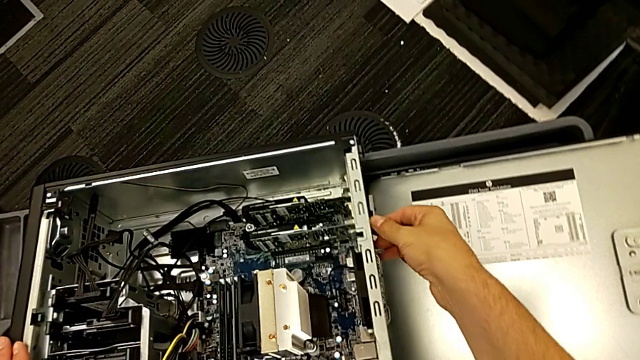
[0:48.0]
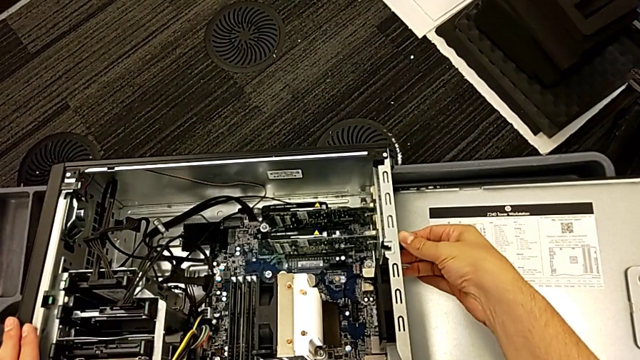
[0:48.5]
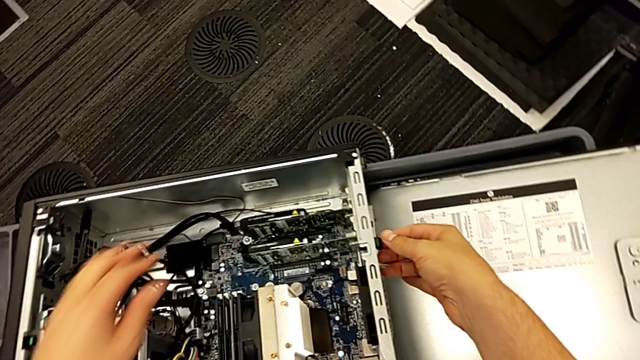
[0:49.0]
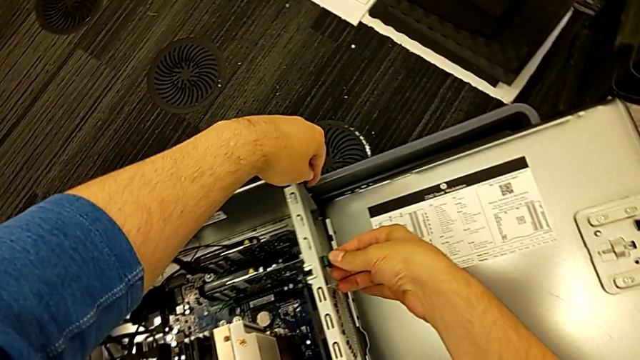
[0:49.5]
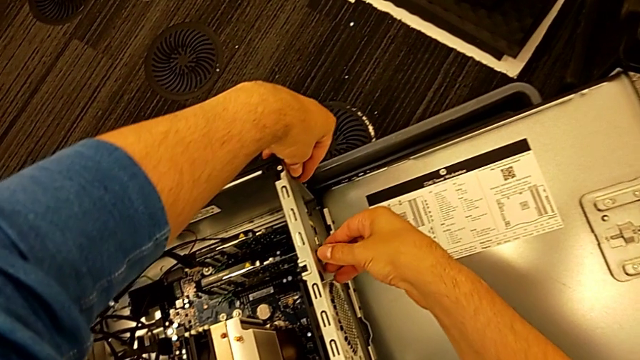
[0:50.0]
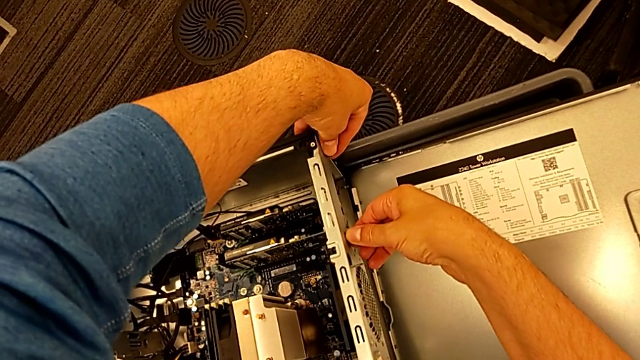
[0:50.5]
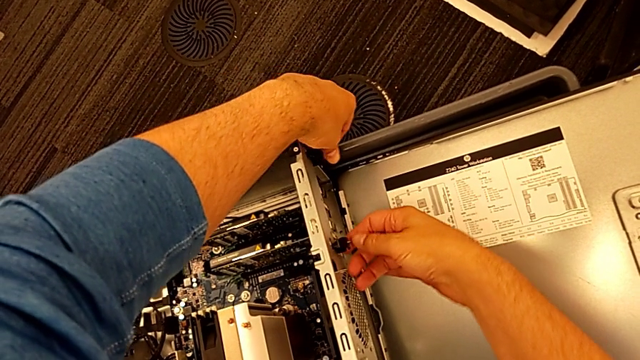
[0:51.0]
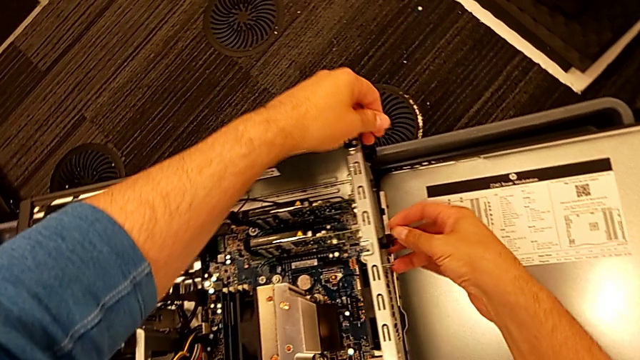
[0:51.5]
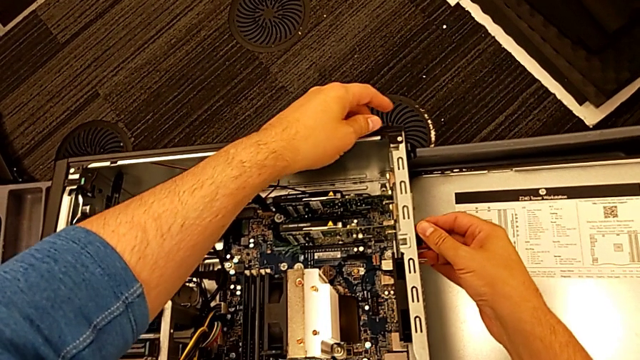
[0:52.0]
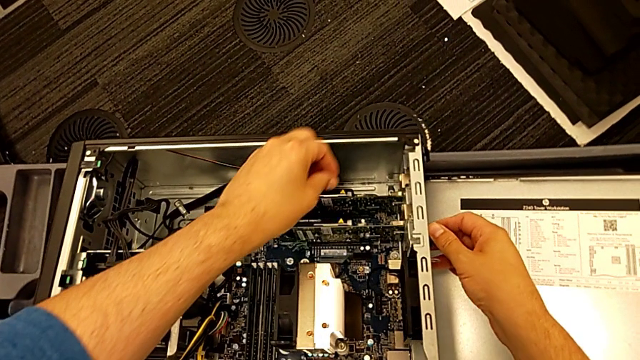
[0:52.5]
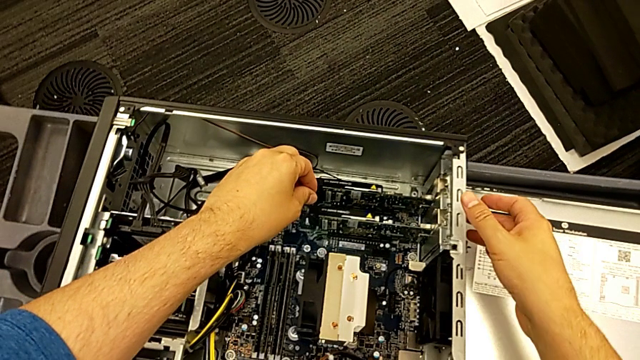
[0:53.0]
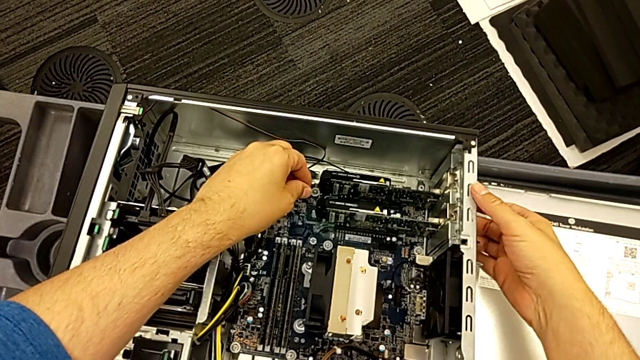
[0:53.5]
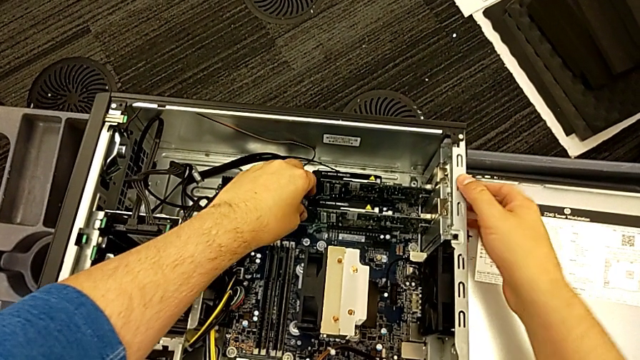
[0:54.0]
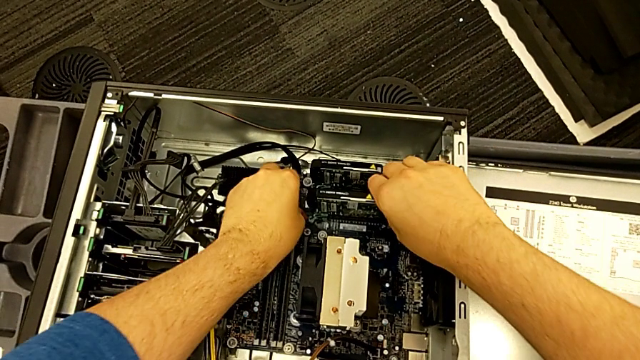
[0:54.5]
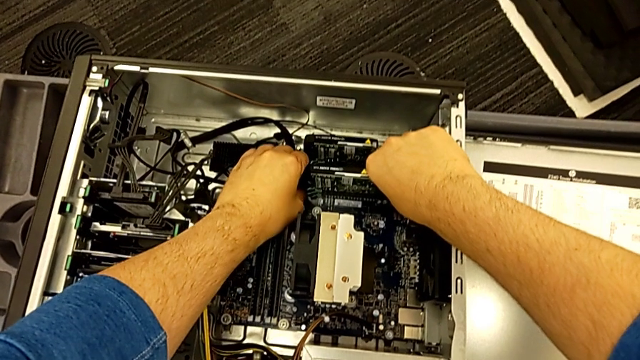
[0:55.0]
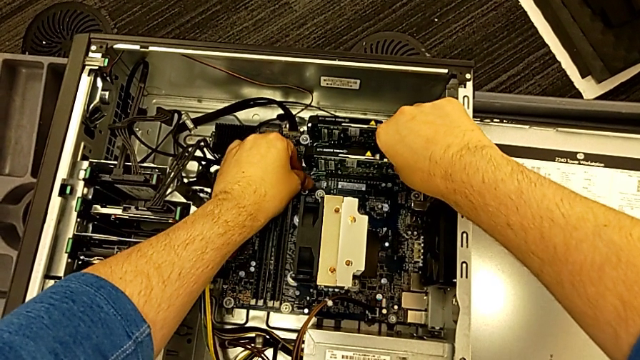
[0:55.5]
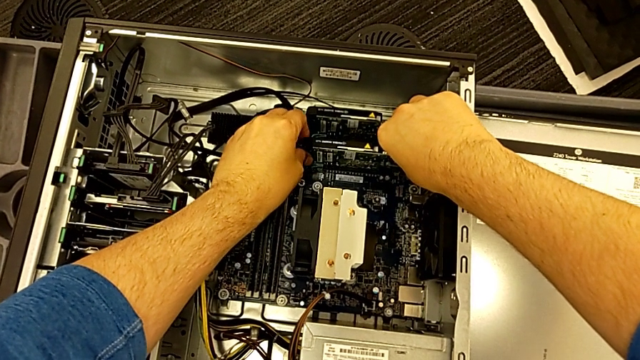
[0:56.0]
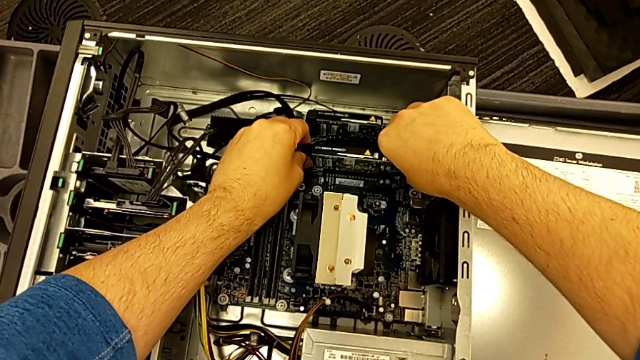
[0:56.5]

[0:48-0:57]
The camera wearer is detaching the first graphic card from the computer tower. They grab the computer tab, push it and grab the first graphic card.

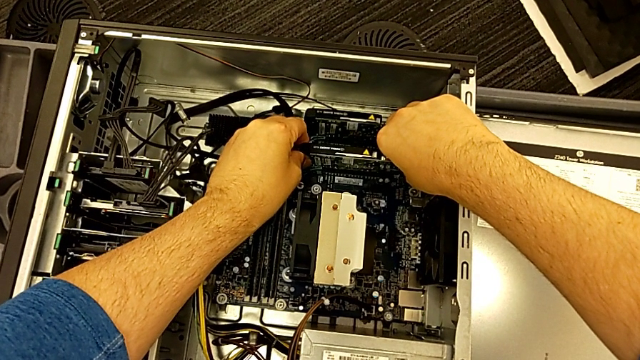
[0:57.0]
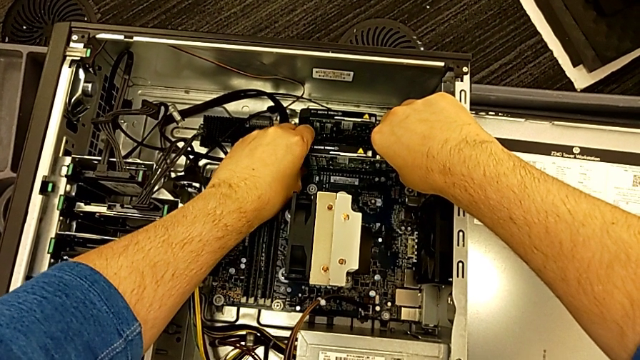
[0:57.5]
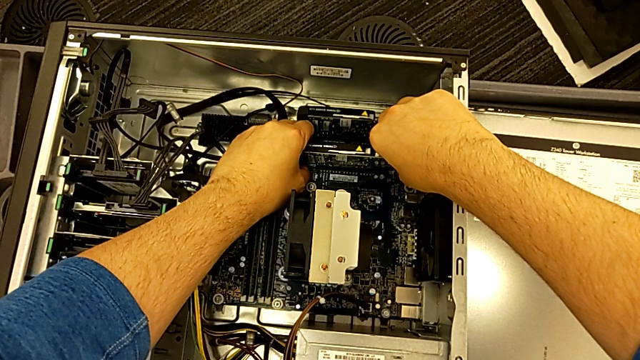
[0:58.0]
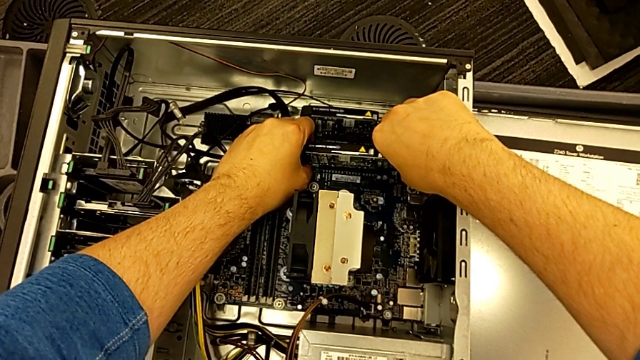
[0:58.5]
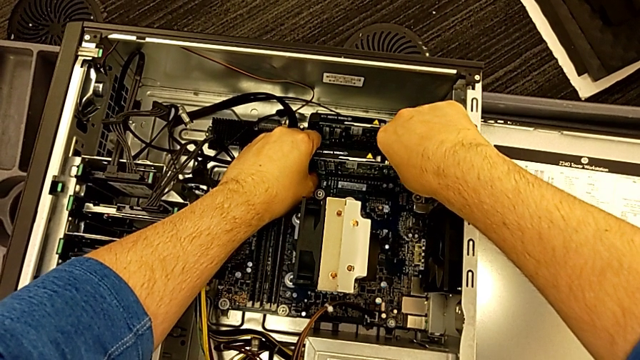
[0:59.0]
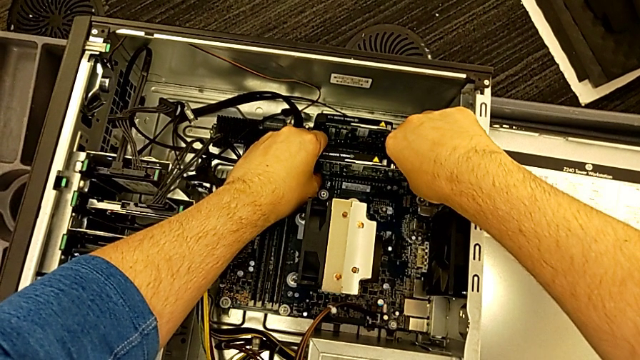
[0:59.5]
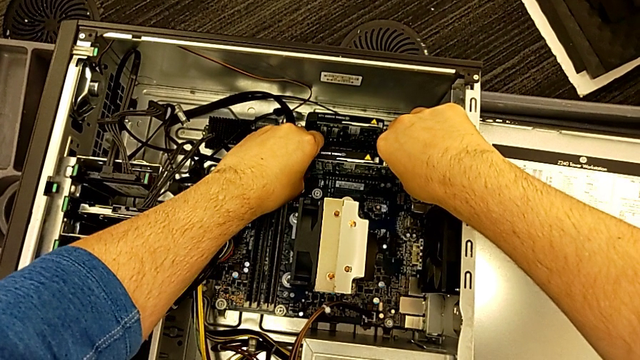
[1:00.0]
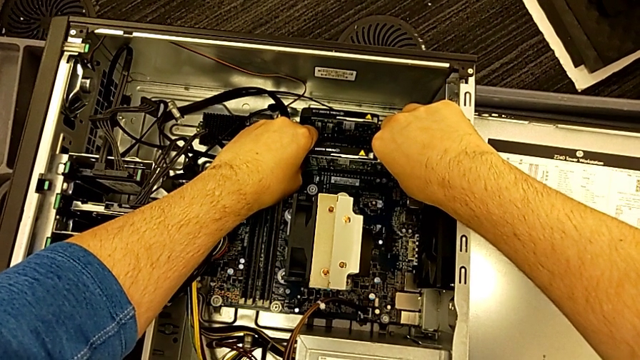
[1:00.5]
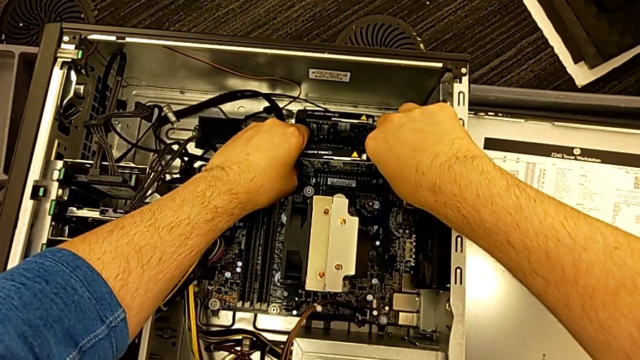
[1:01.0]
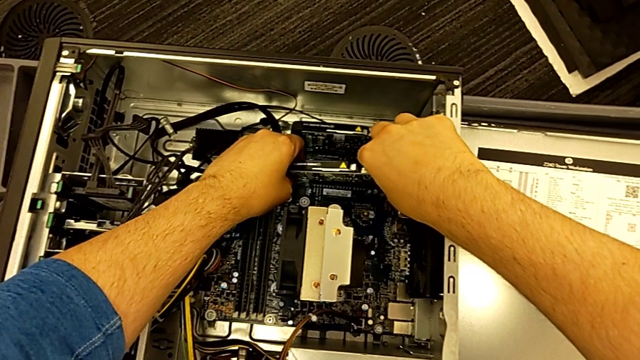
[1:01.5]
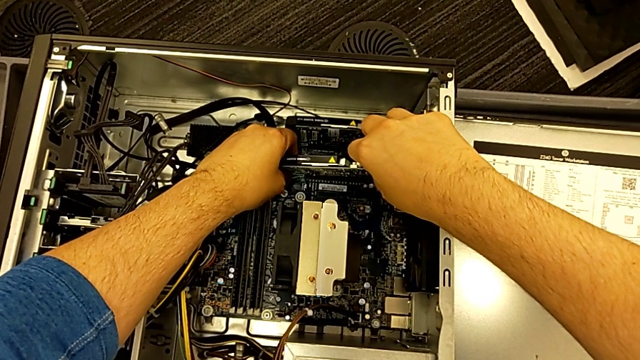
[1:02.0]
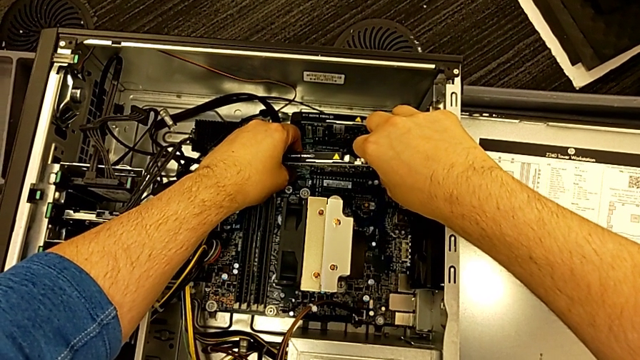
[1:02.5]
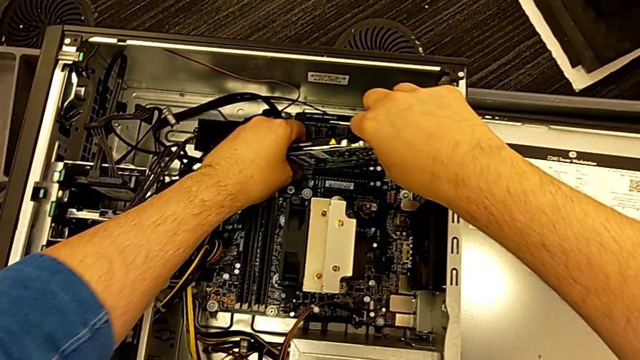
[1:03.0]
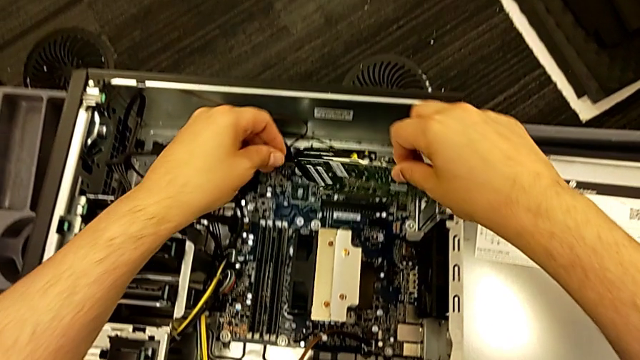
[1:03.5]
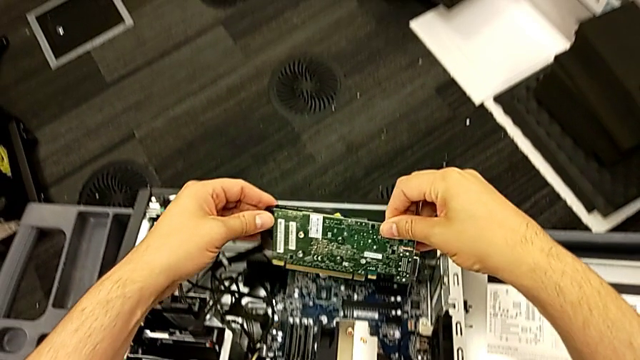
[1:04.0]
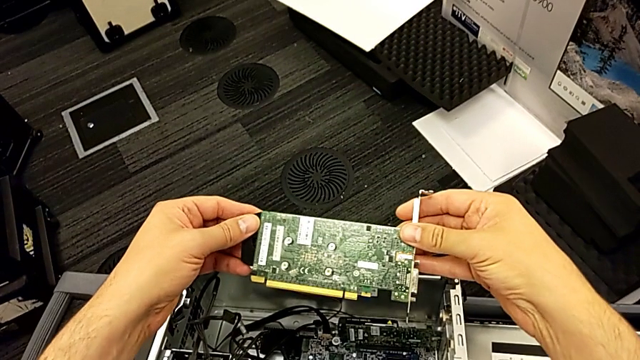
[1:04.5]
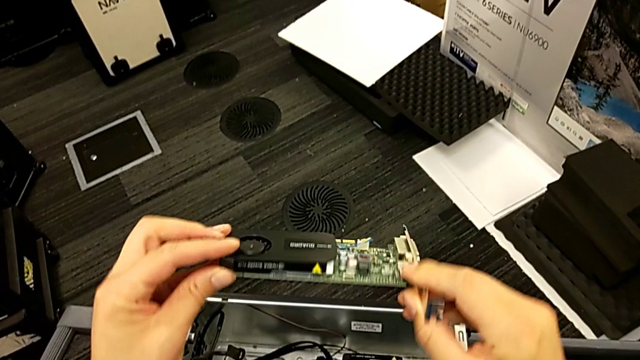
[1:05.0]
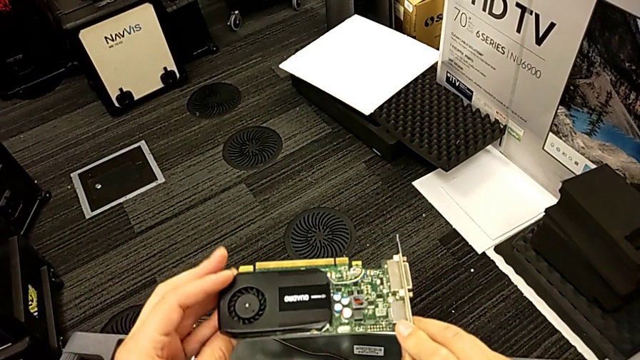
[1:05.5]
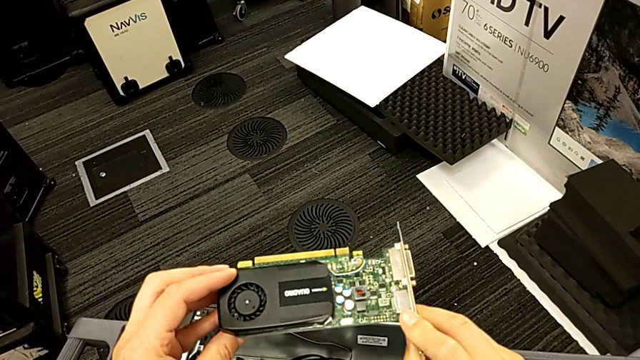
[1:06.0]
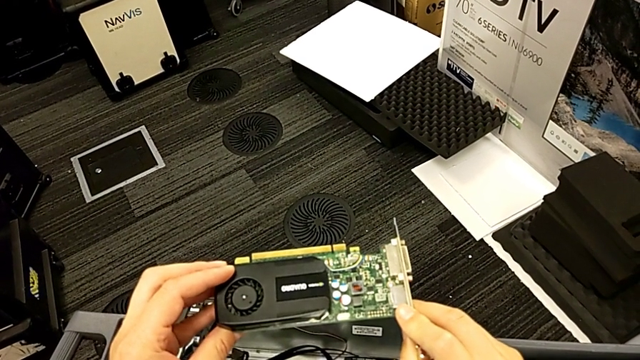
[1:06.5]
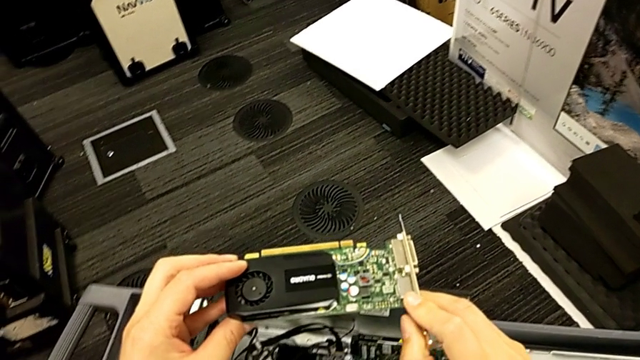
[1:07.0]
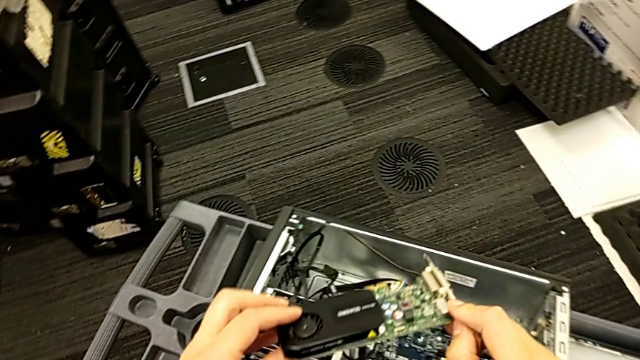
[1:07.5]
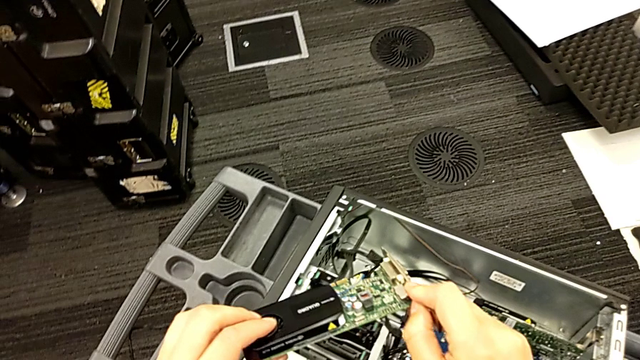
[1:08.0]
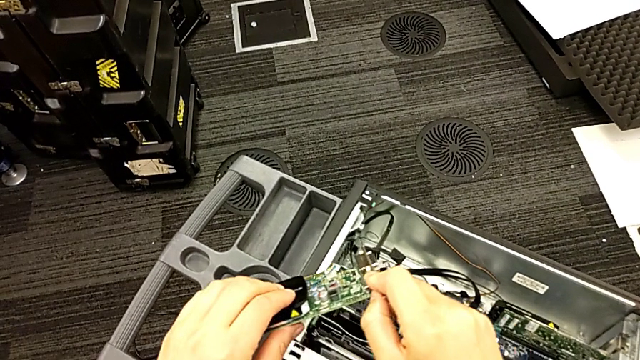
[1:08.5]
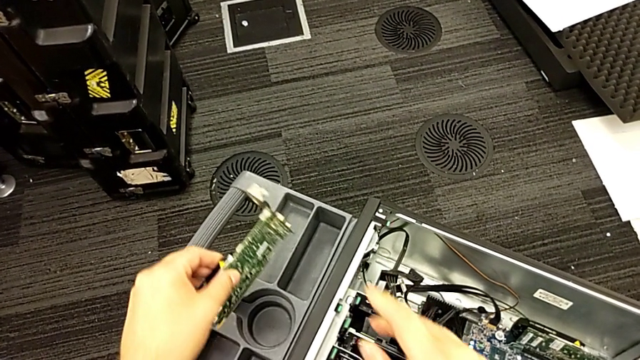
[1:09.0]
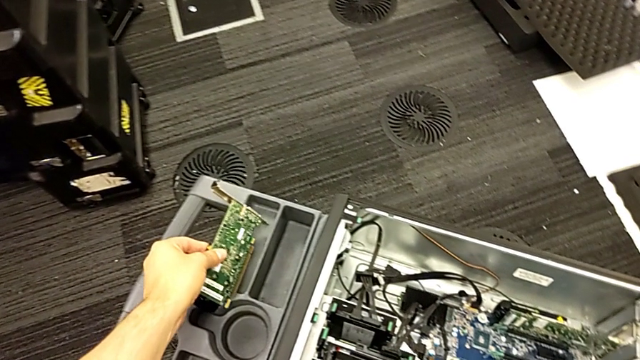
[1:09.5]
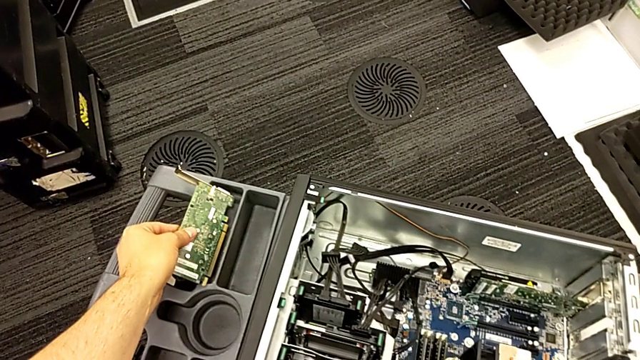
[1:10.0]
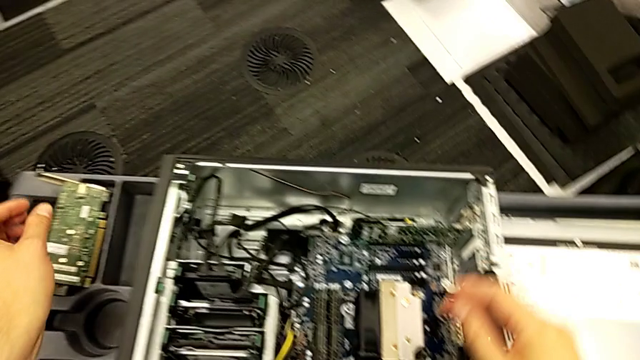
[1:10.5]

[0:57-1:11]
The camera wearer is detaching the first graphic card from the computer tower. They withdraw the first graphic card, lift the graphic card, rotate the first graphic card and place it.
